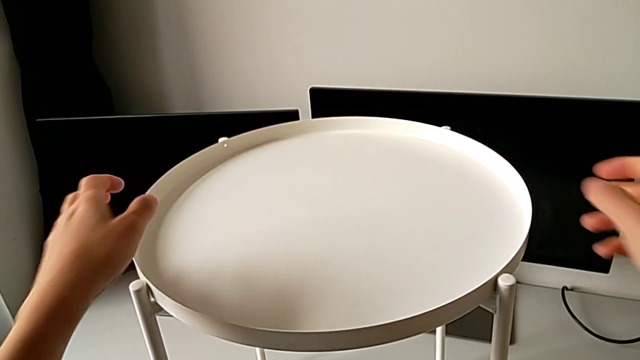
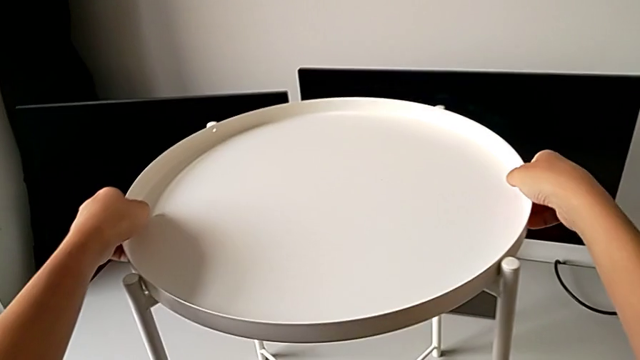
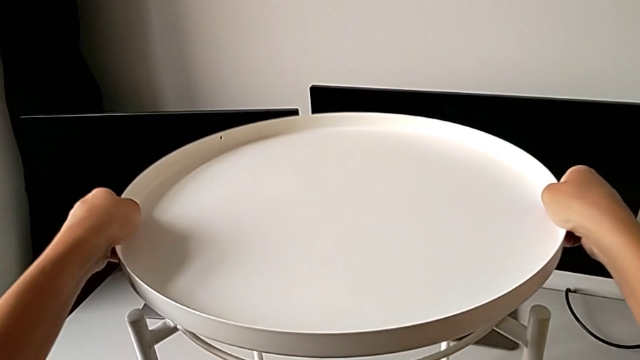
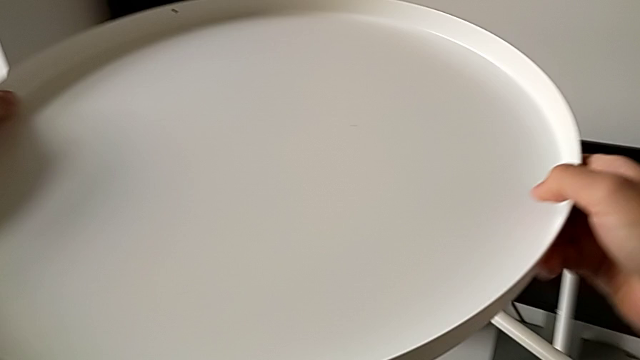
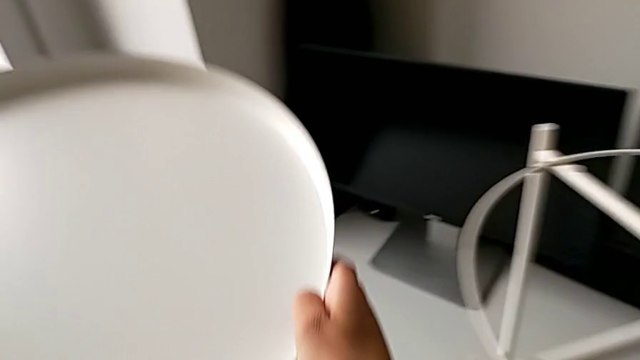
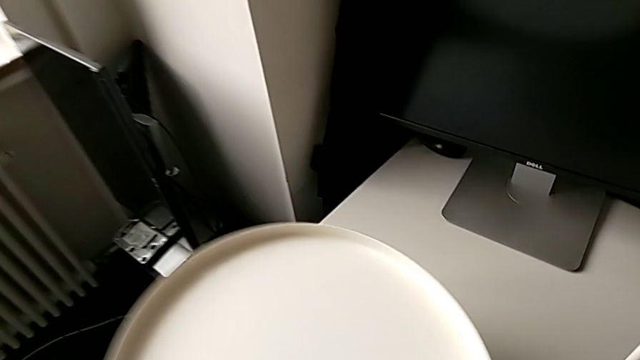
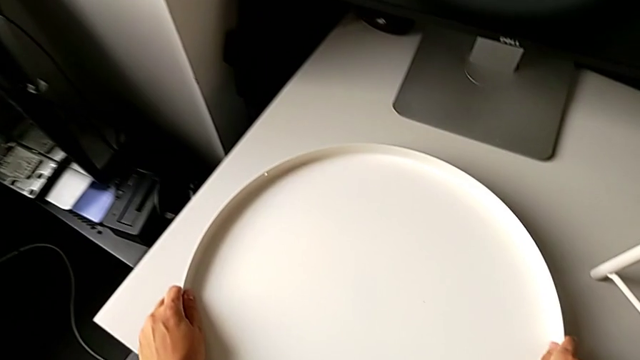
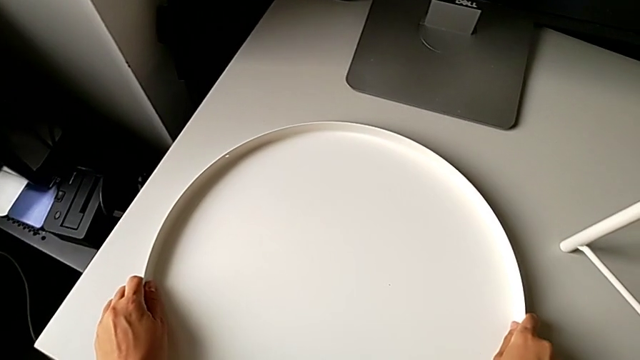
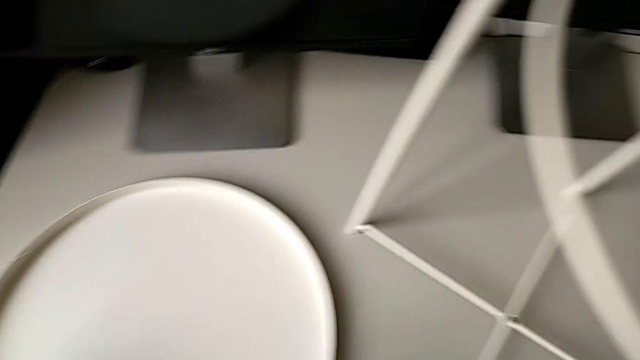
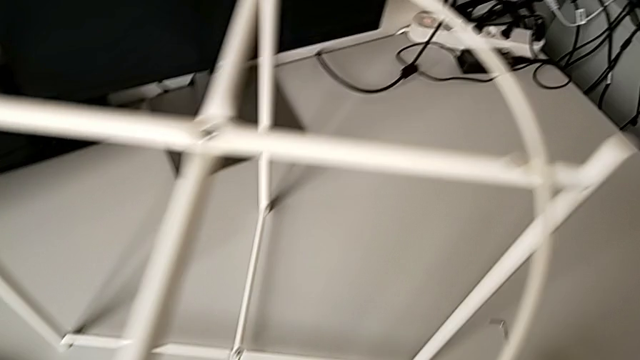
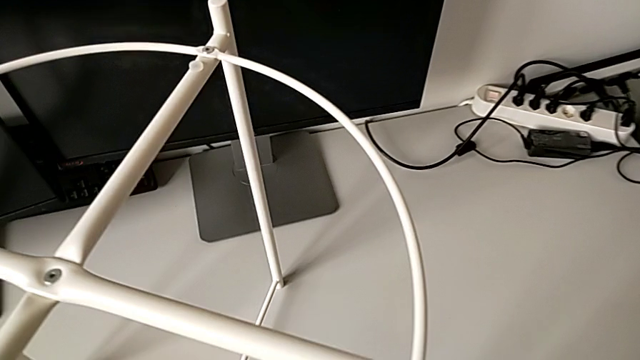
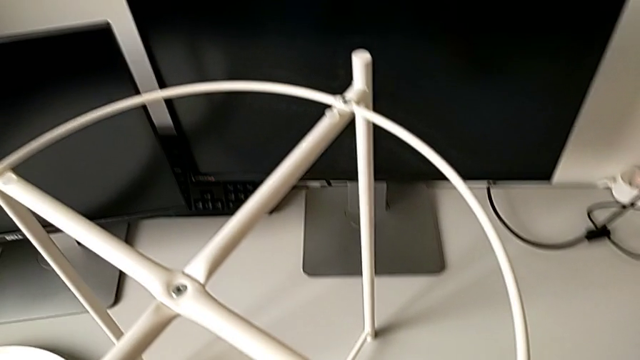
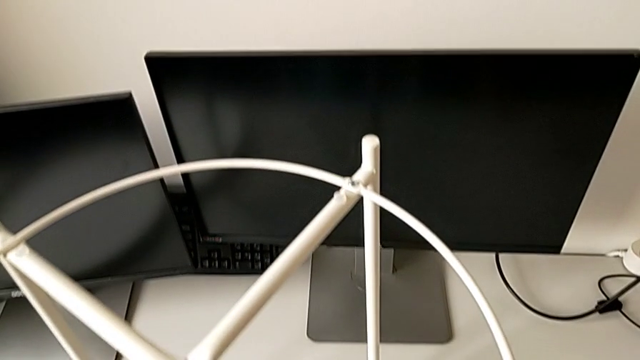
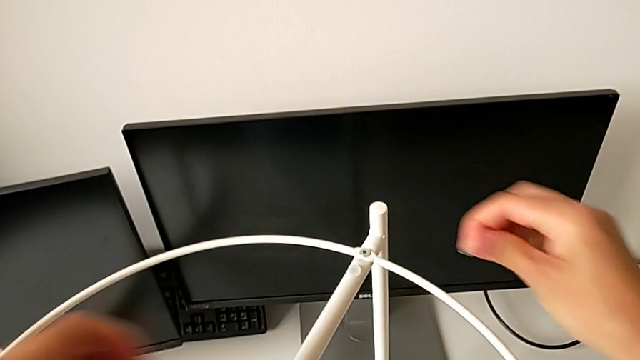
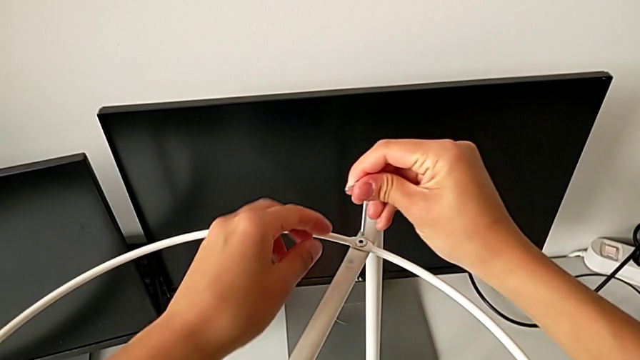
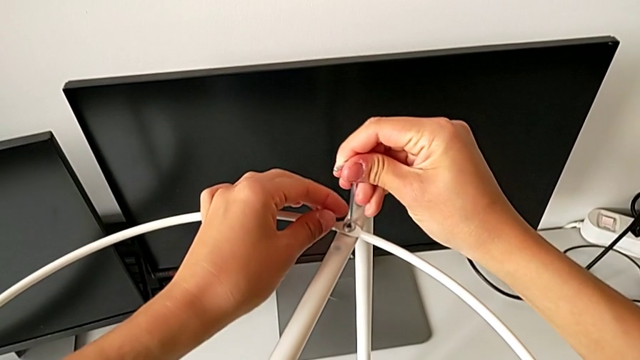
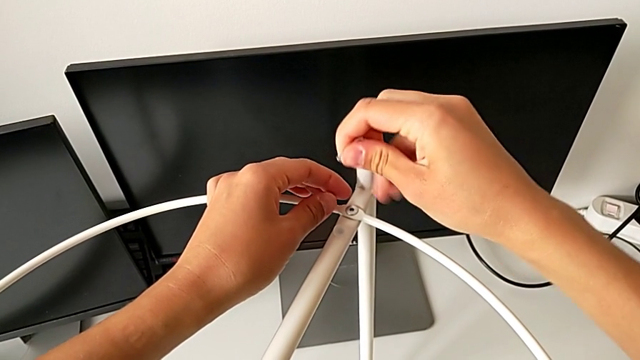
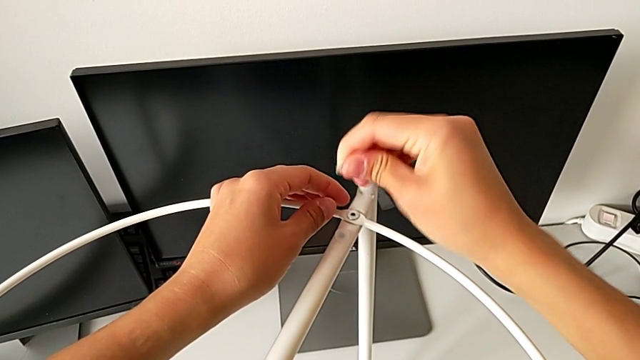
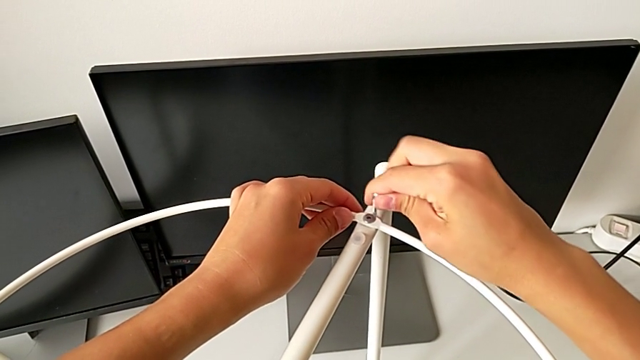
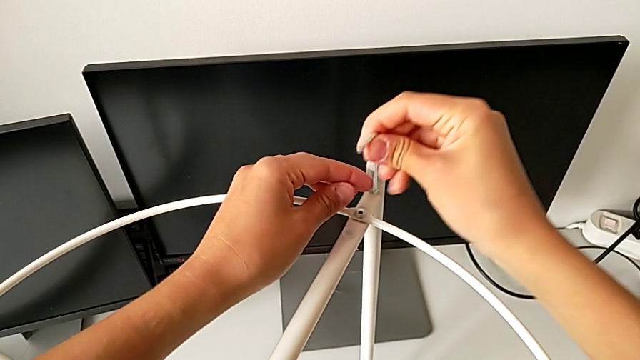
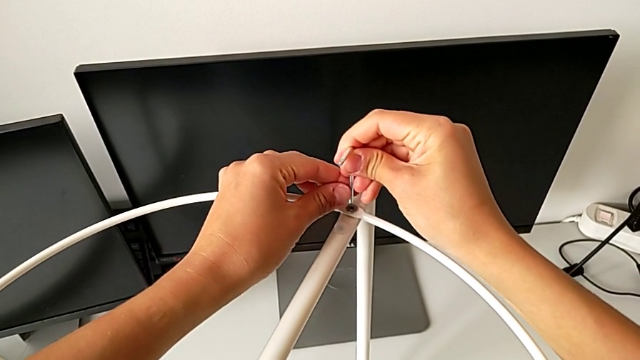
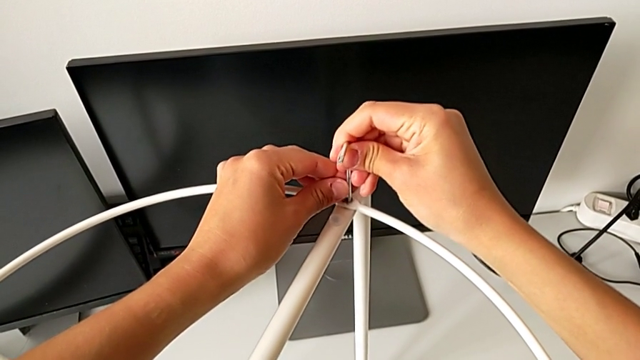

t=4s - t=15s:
The camera wearer is disassembling the circle. They grab the tray, disassemble it, lift it, place it, grab the Allen wrench, insert it, rotate it and insert it.

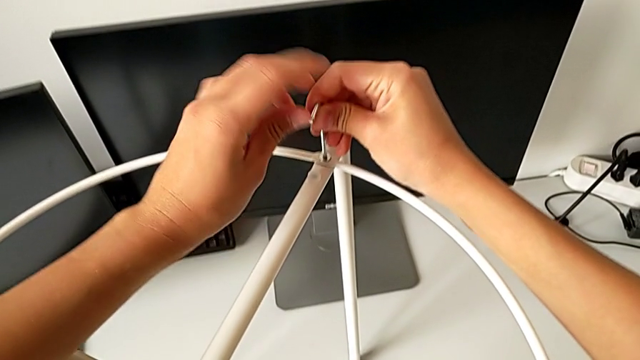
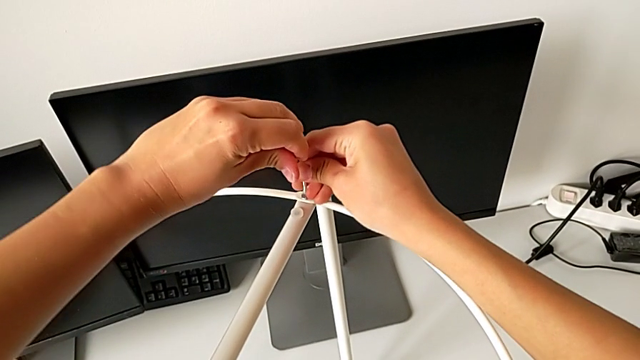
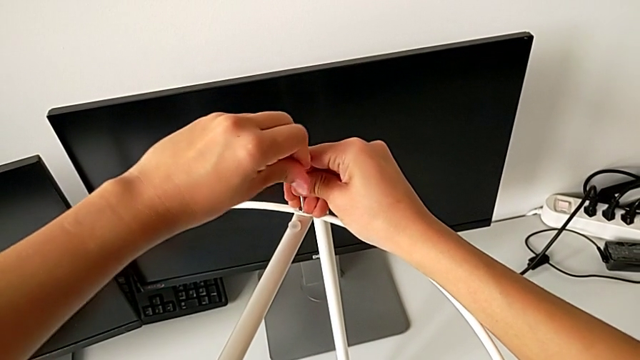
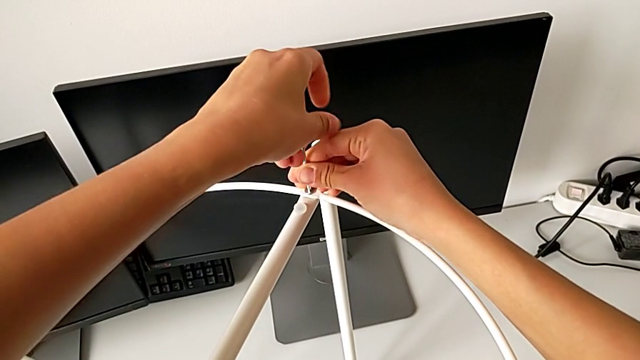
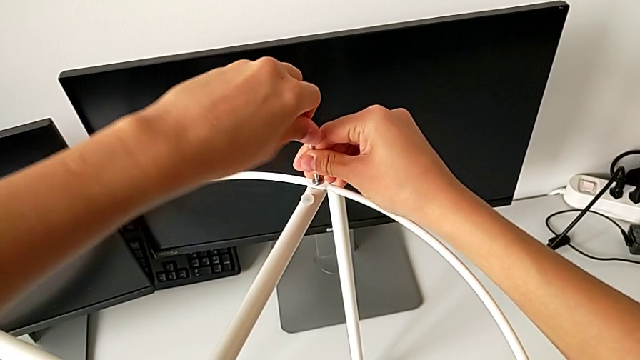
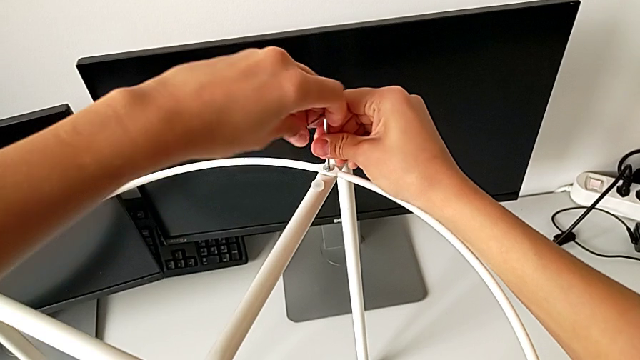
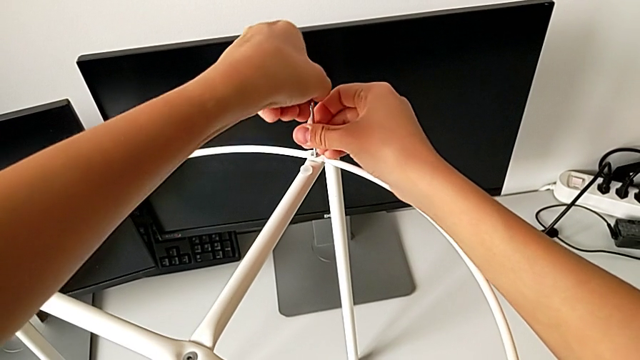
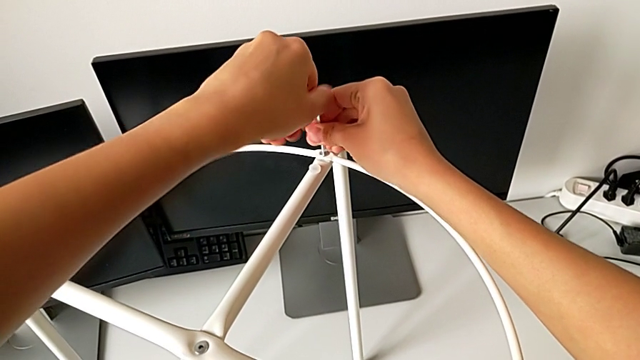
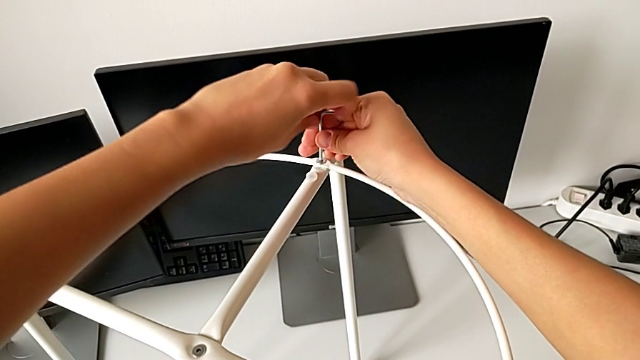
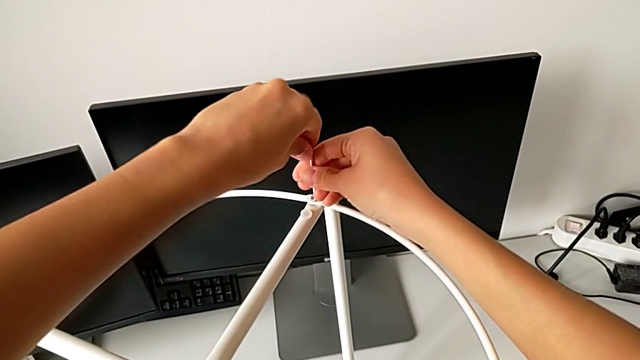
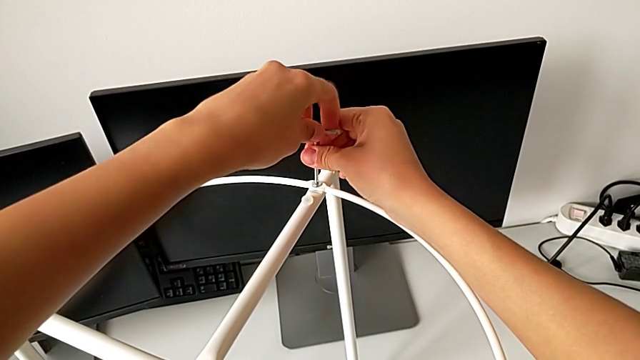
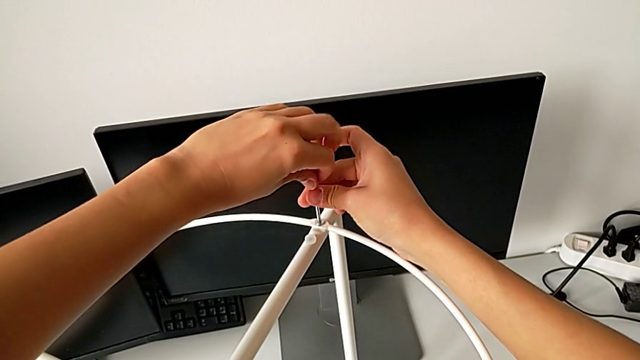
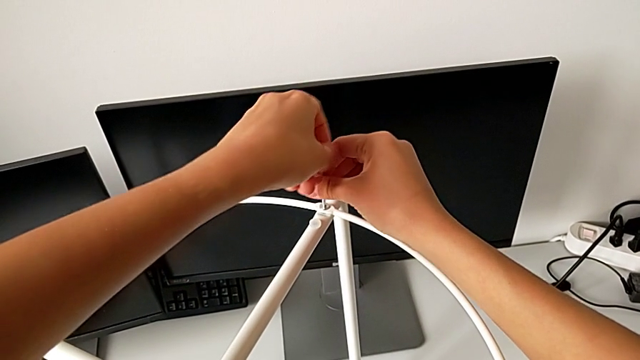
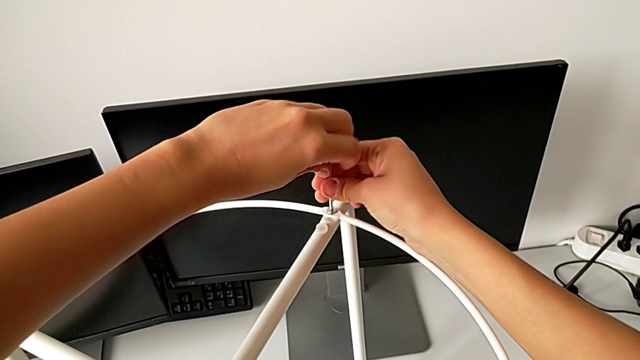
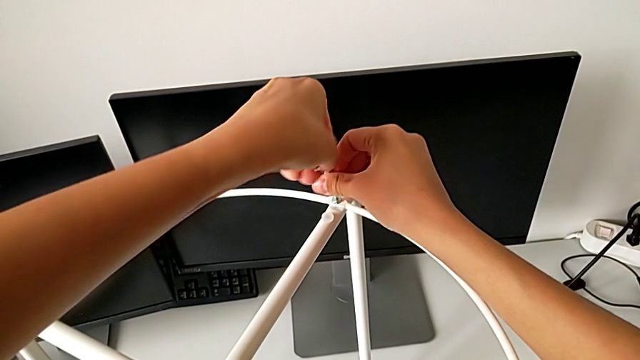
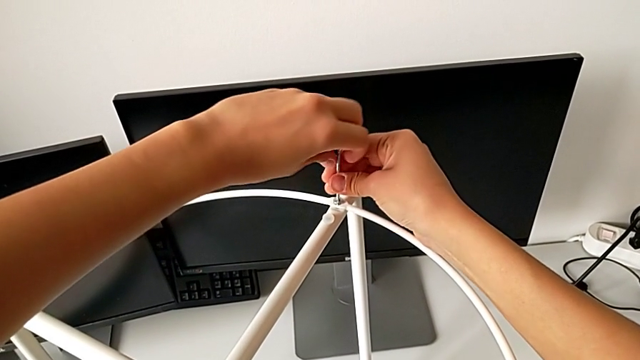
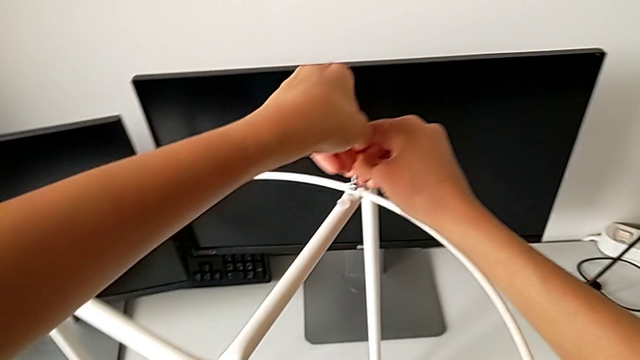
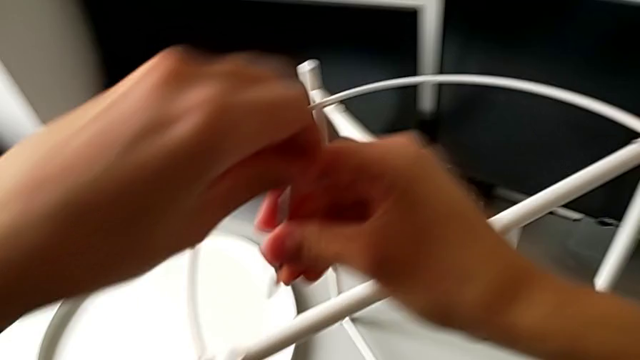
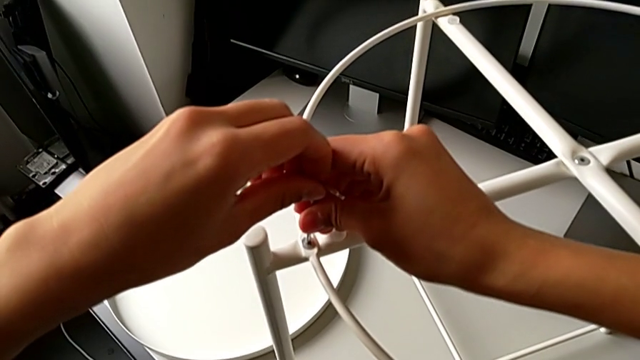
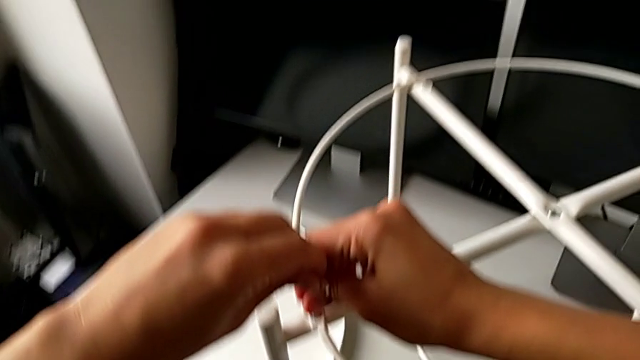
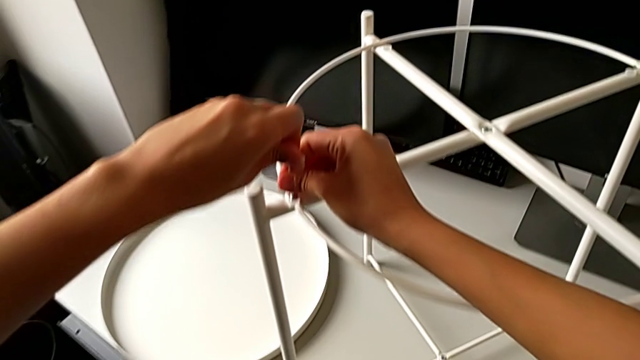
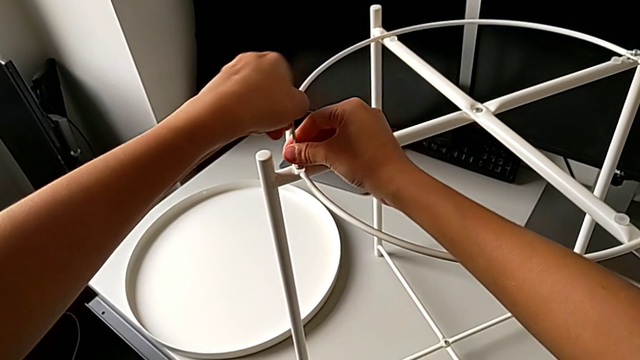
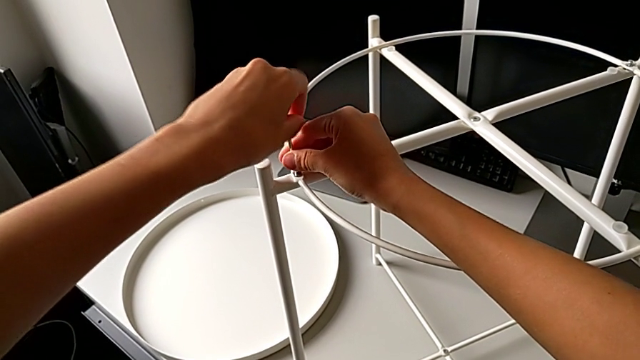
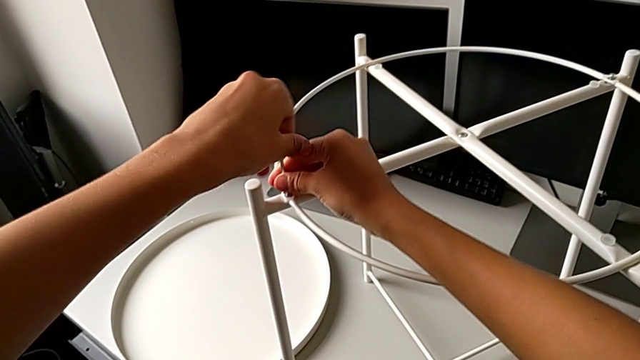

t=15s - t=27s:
The camera wearer is disassembling the circle. They unscrew the hex socket head, withdraw the Allen wrench, insert it and begin to unscrew the hex socket head.
